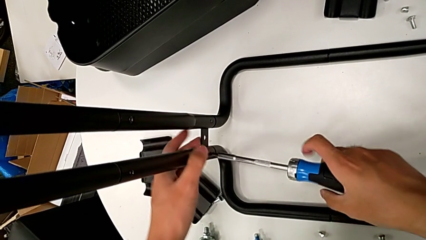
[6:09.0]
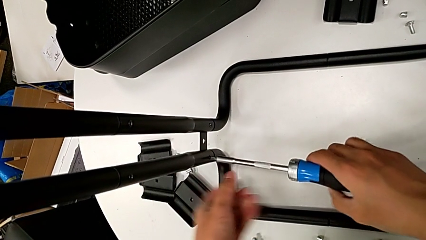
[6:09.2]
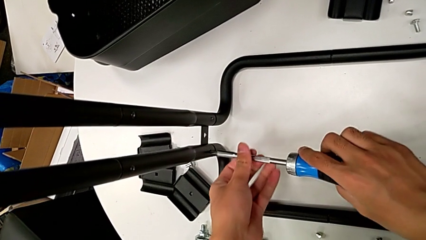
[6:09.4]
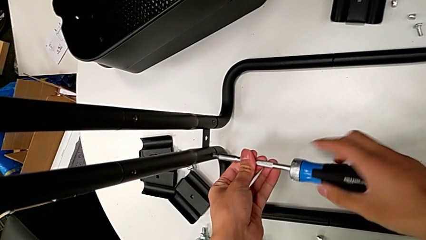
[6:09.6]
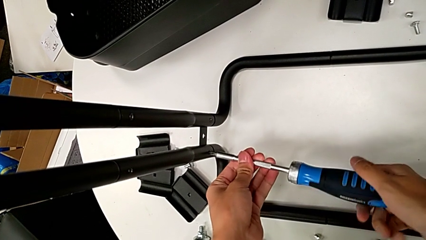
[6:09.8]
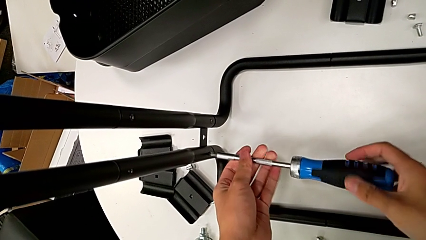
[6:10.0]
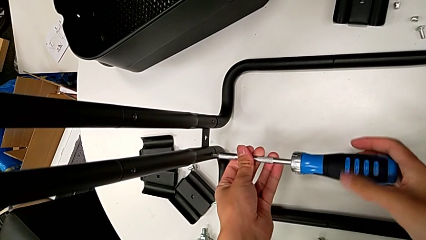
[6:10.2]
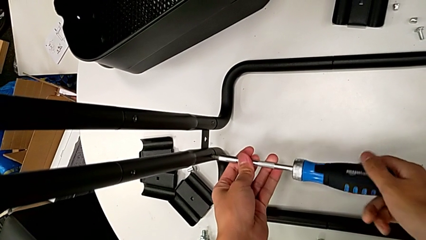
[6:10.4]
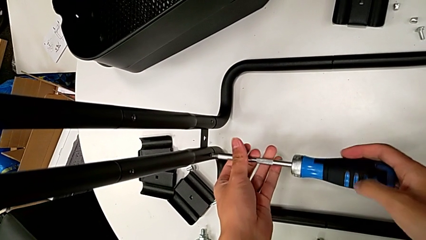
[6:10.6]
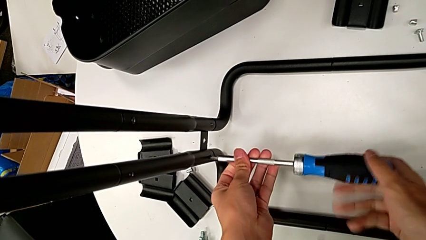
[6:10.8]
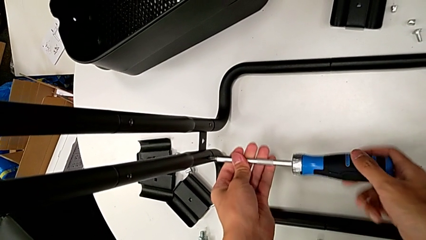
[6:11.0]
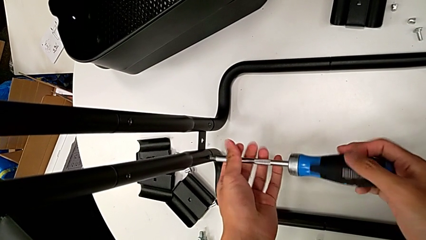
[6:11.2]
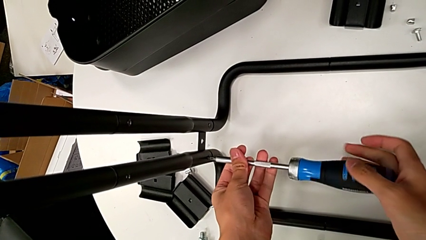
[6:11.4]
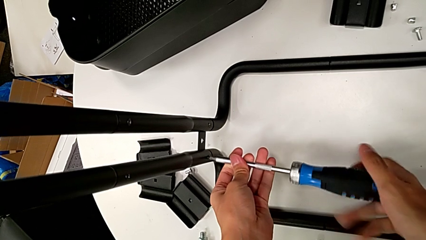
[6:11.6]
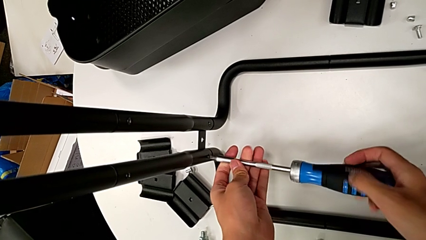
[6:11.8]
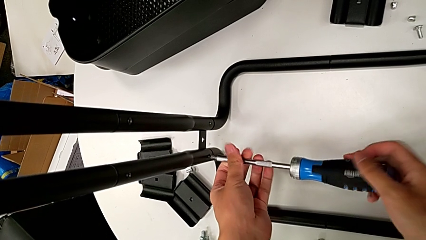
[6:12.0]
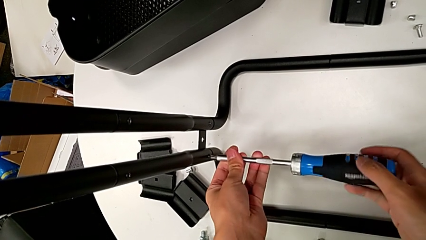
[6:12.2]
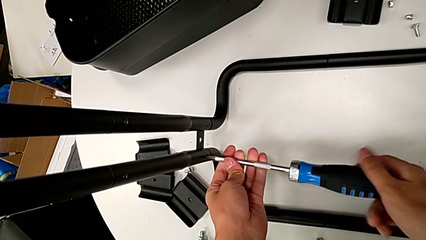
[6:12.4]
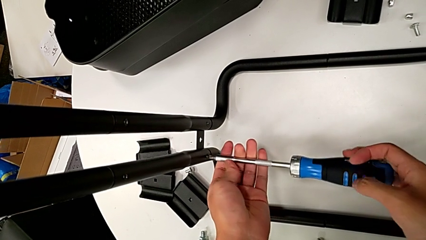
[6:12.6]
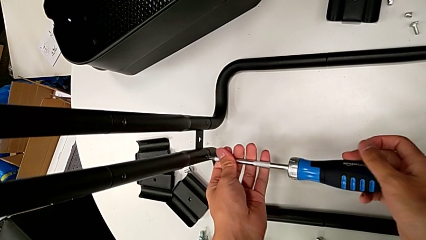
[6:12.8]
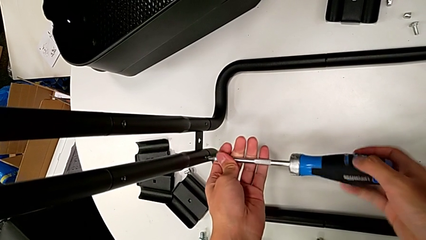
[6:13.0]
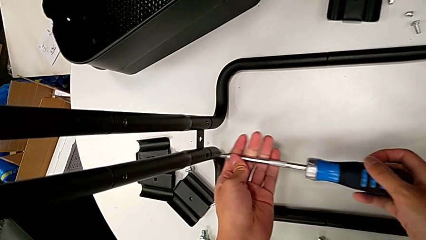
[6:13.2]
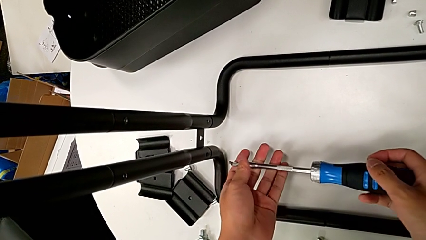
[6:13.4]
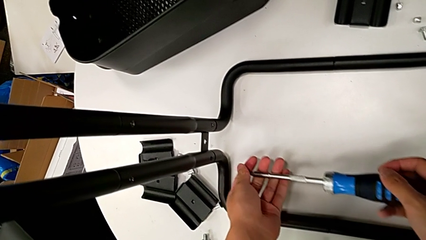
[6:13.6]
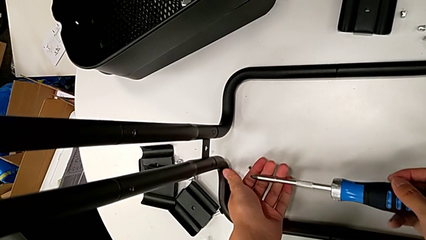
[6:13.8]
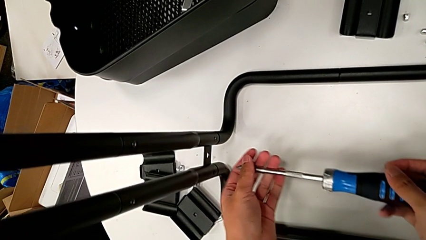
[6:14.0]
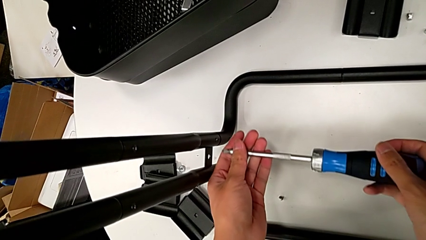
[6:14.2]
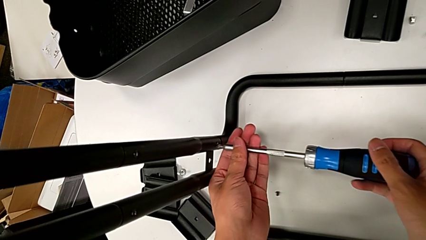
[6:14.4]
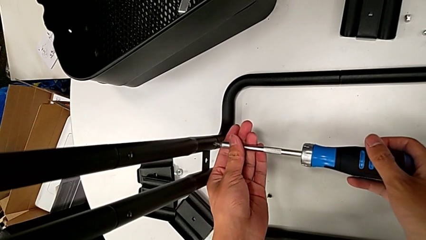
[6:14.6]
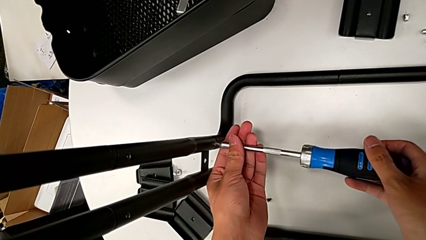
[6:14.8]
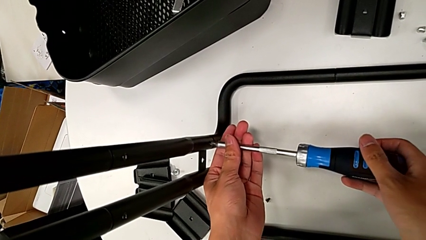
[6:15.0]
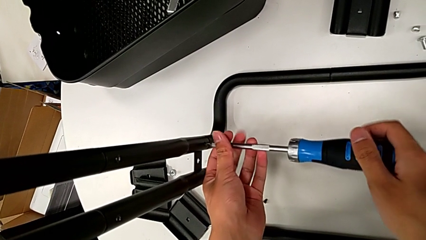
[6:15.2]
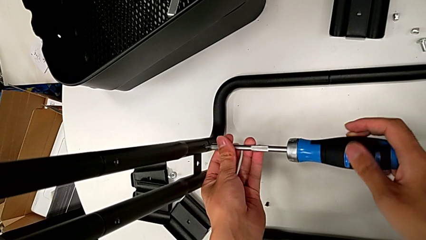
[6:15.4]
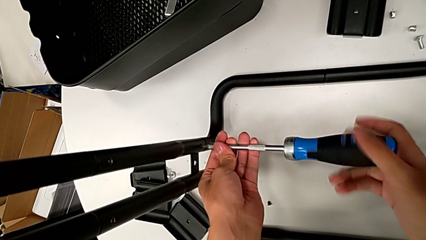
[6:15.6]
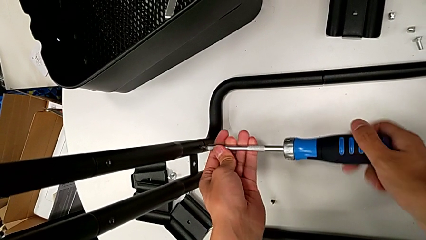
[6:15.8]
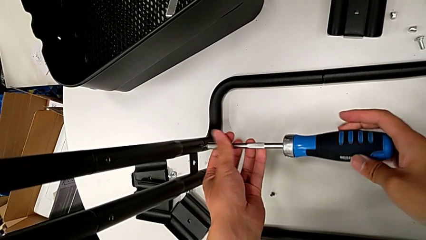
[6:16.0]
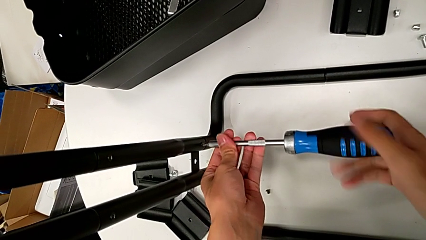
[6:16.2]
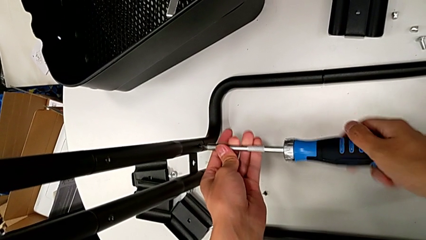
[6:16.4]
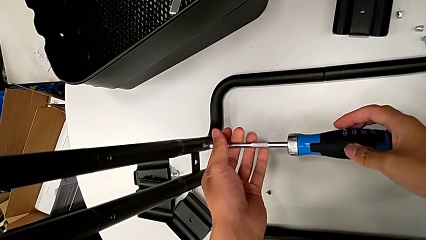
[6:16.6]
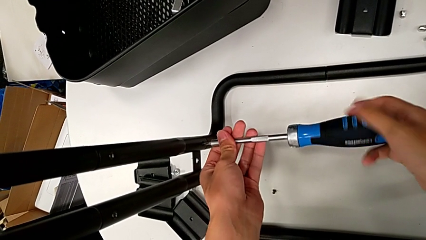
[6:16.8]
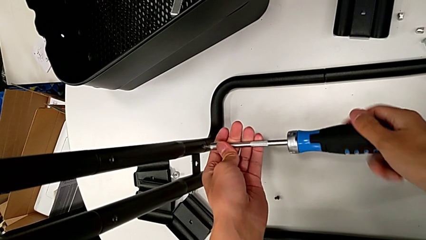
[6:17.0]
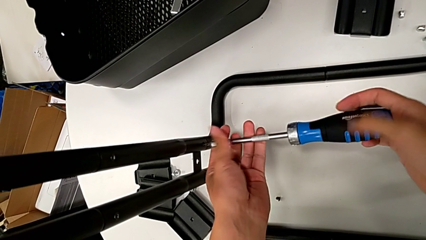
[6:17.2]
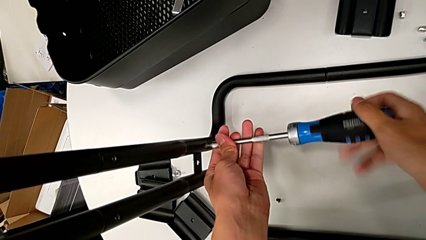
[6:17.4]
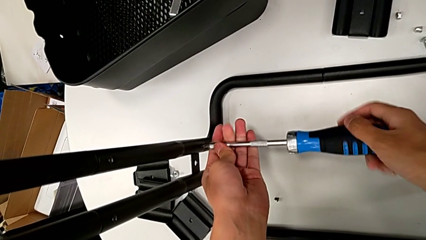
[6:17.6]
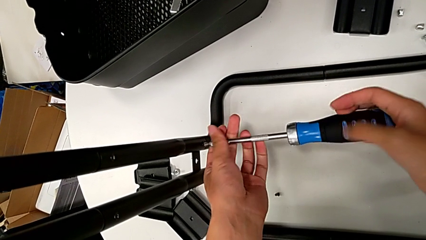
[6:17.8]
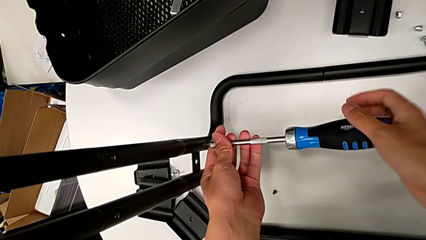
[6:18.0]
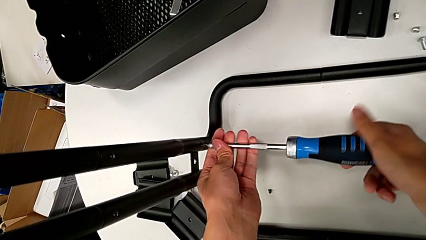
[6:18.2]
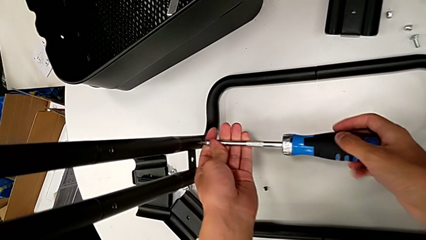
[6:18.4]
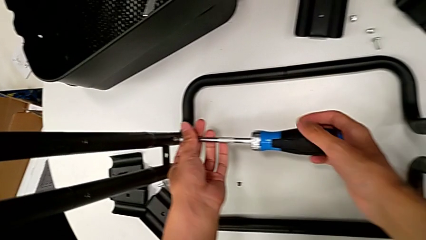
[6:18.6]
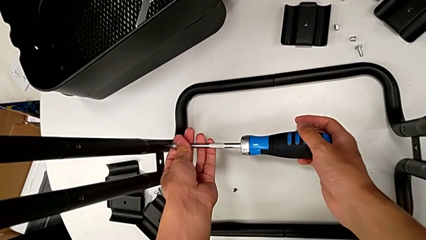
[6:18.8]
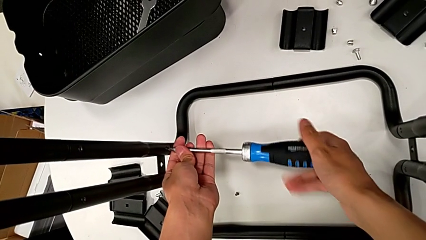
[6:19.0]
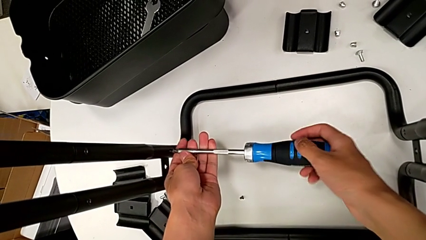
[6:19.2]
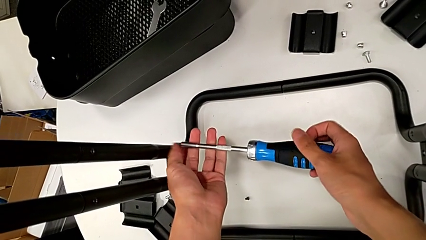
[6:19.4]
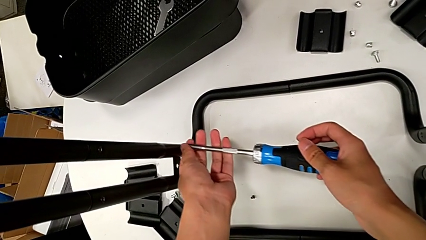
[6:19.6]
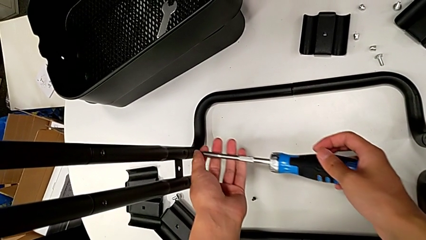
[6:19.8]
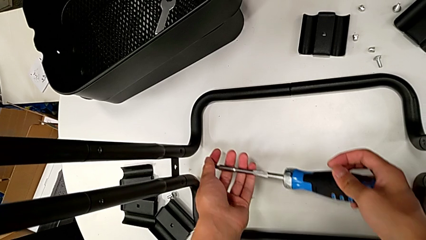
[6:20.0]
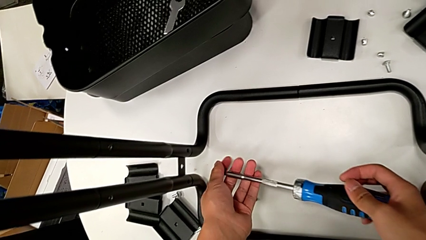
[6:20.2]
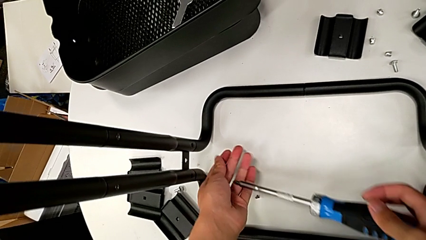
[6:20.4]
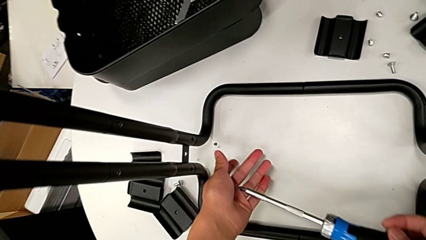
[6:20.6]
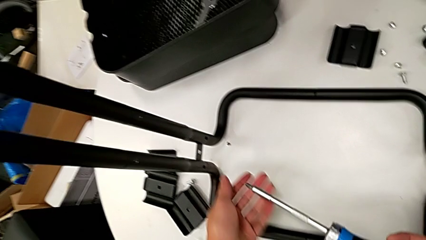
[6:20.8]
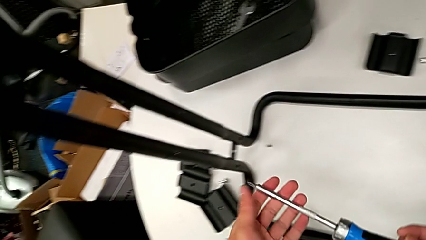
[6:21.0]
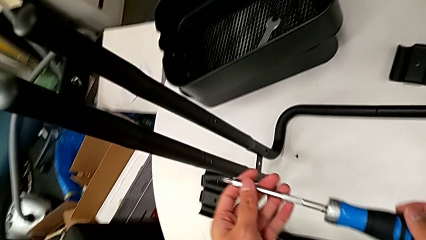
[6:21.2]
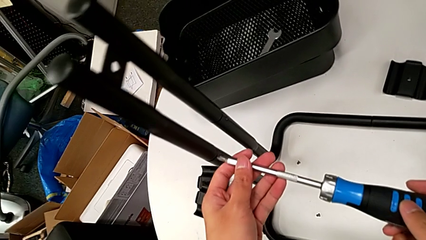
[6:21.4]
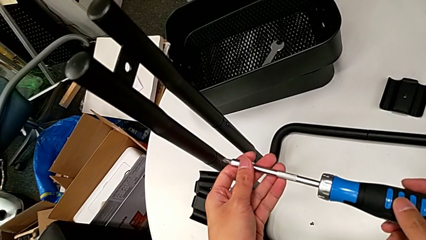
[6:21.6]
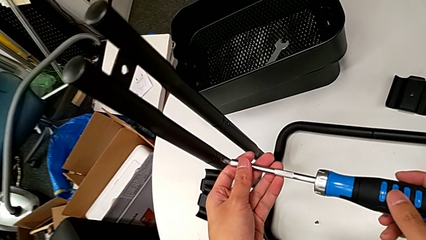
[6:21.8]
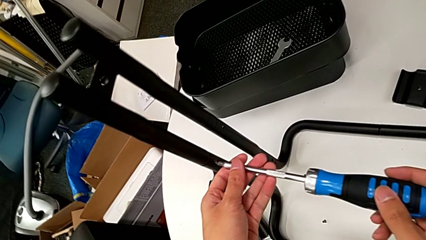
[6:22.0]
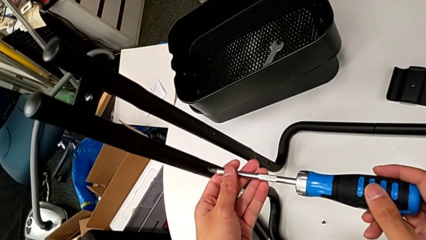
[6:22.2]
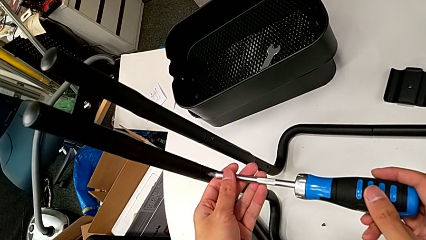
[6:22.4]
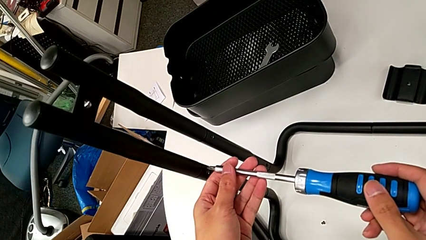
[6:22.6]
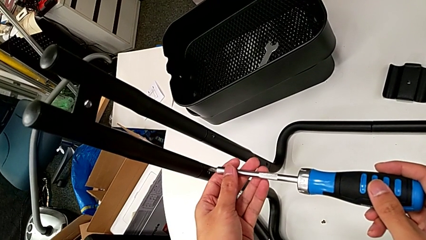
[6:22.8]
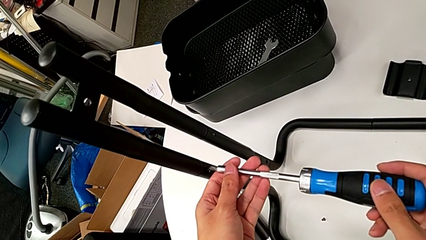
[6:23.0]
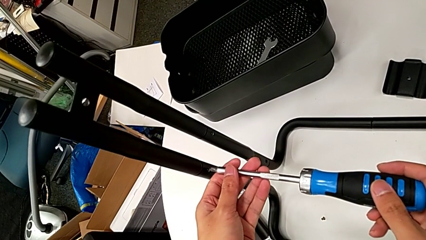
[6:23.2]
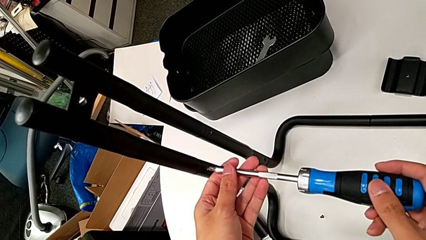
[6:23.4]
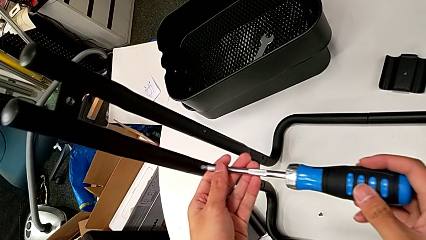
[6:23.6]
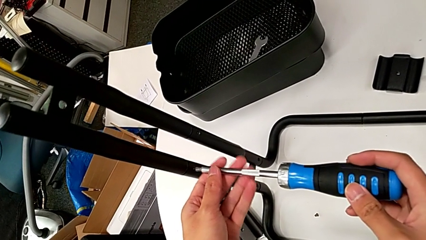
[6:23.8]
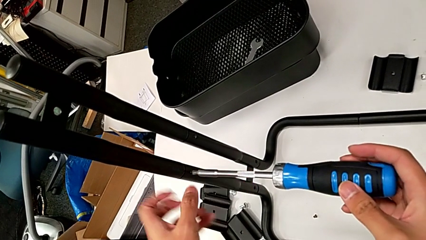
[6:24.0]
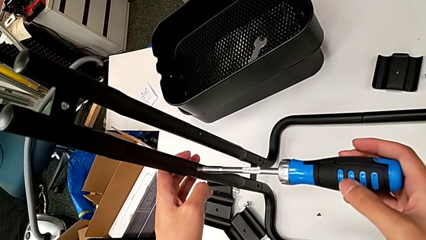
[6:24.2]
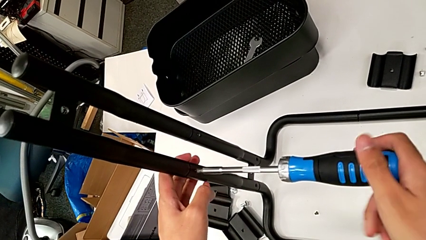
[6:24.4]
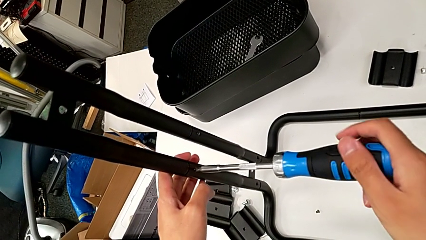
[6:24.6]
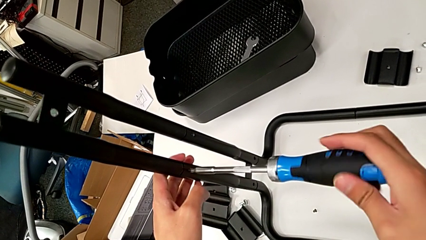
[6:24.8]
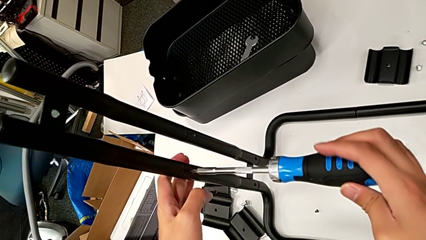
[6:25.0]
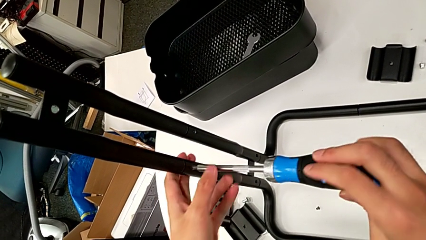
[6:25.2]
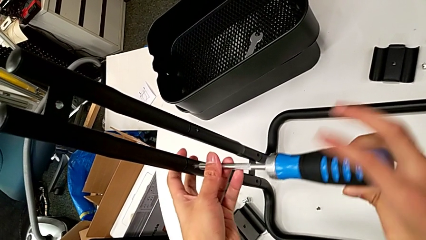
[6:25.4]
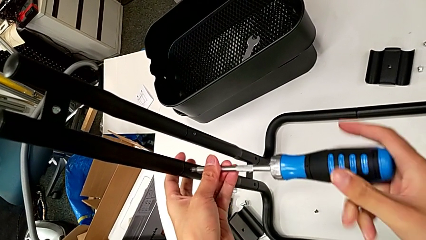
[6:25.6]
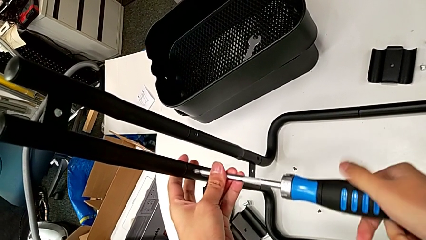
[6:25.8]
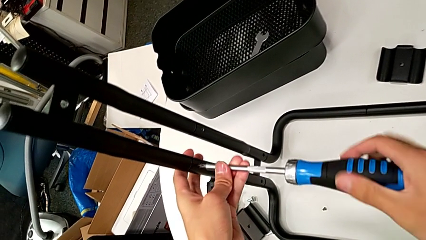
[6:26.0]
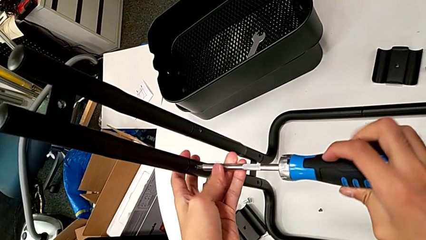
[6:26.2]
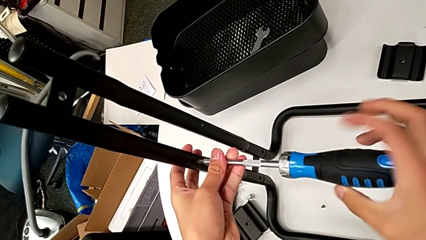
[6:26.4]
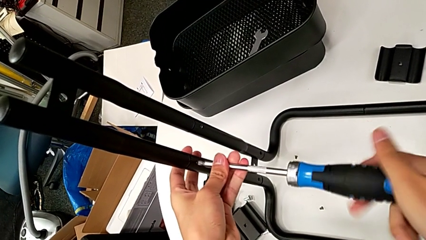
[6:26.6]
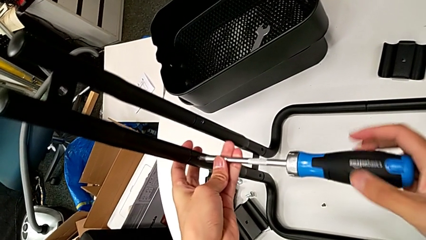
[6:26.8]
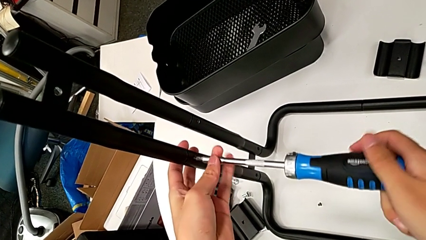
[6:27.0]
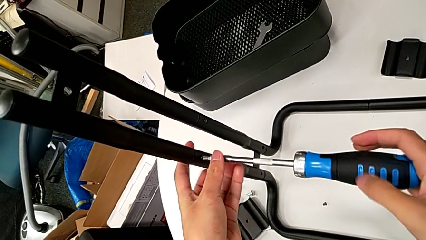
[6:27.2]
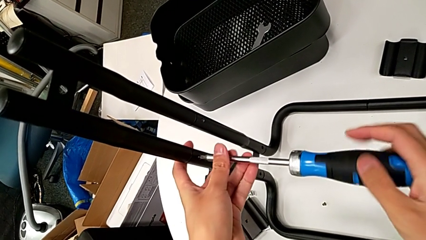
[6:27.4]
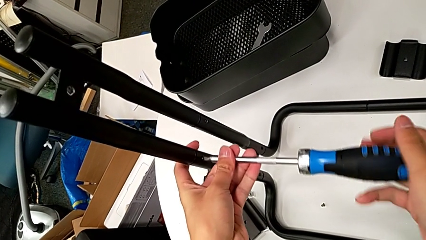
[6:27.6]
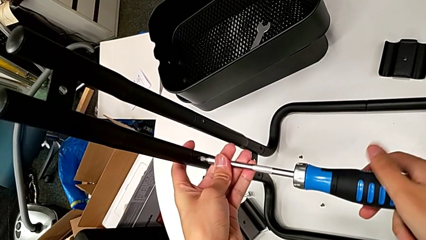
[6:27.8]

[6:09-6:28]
The camera wearer is disassembling the bars of the rolling cart. They keep unscrewing the screw, withdraw the screwdriver and disassemble the screw with the right hand, wrongly drop the screw, insert the screwdriver, unscrew the screw, disassemble it with the left hand, withdraw the screwdriver with the right hand, wrongly drop the screw, insert the screwdriver and begin to unscrew the screw.
